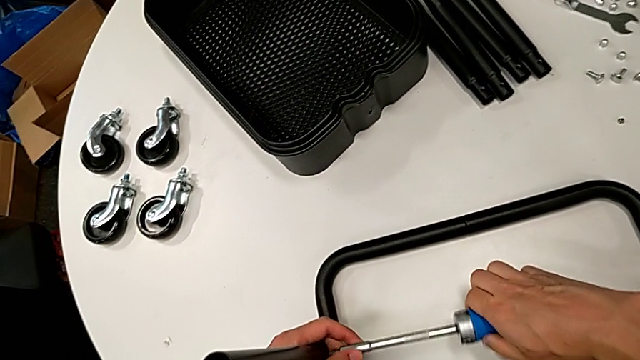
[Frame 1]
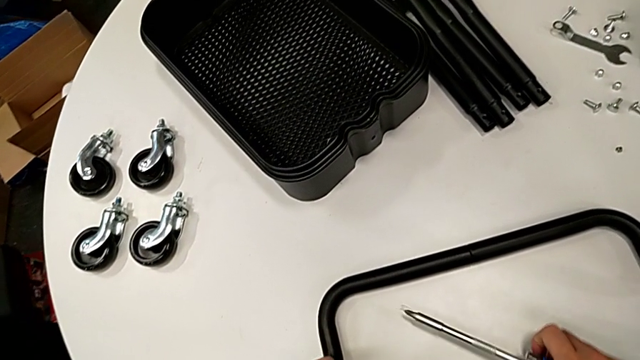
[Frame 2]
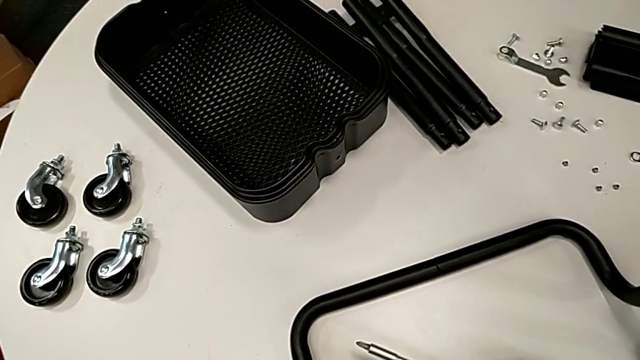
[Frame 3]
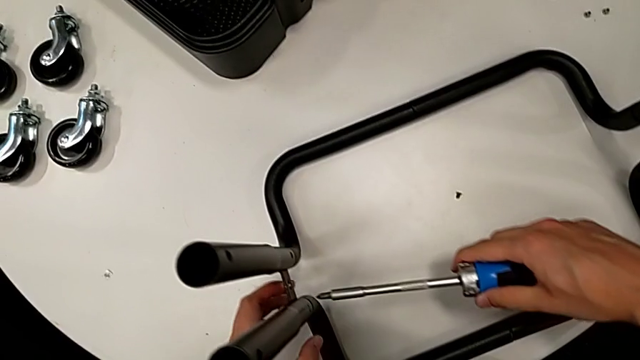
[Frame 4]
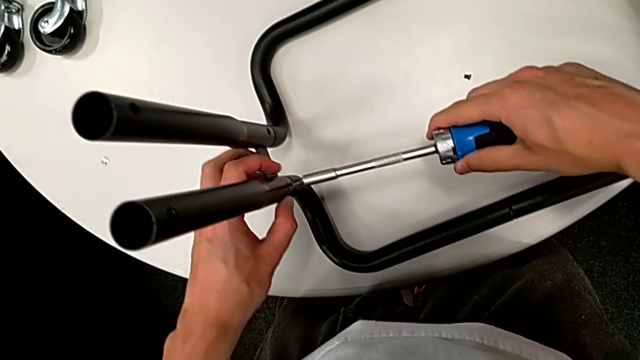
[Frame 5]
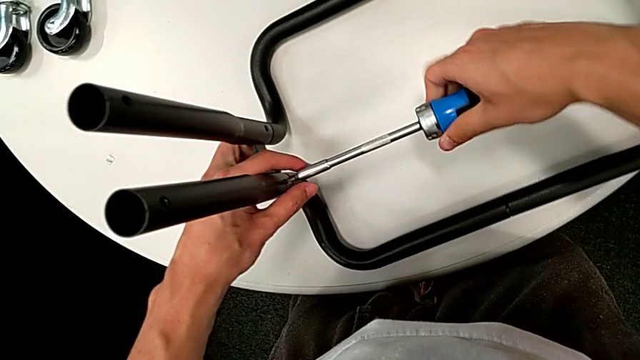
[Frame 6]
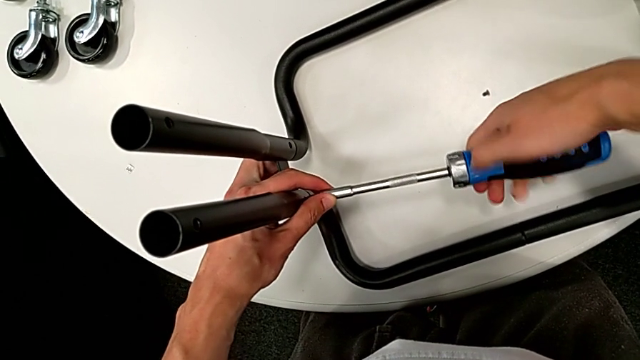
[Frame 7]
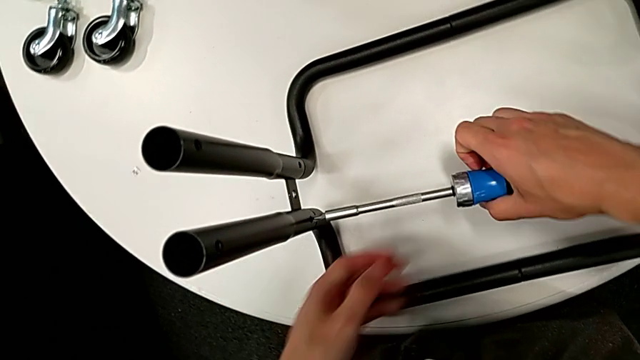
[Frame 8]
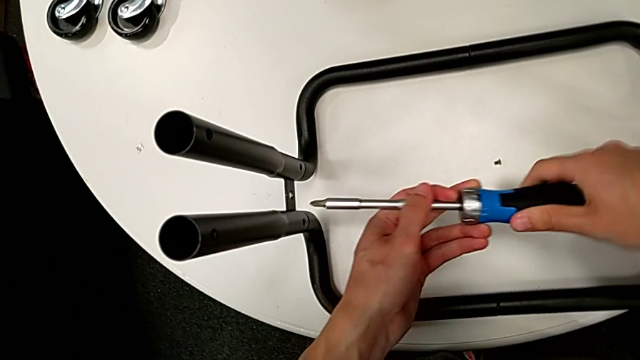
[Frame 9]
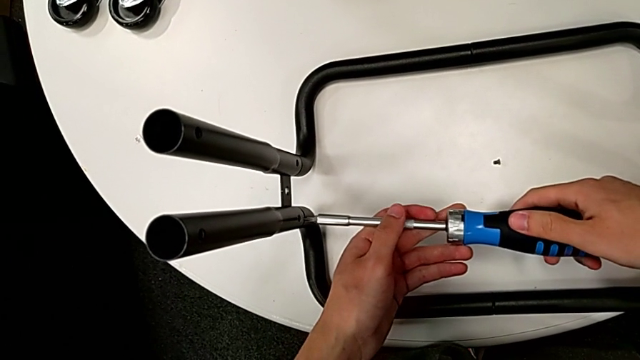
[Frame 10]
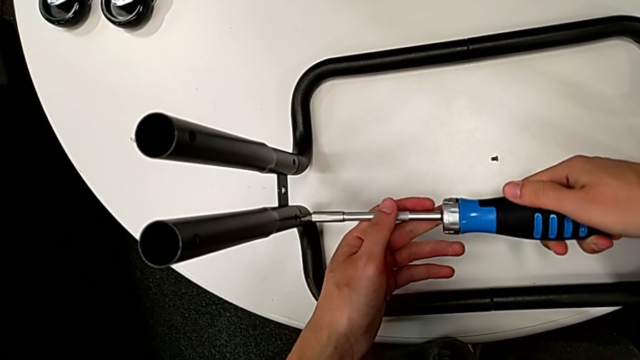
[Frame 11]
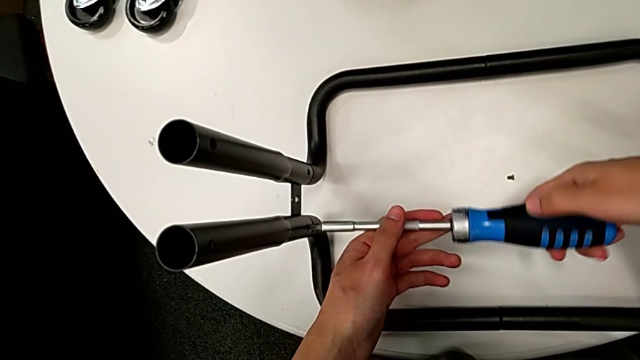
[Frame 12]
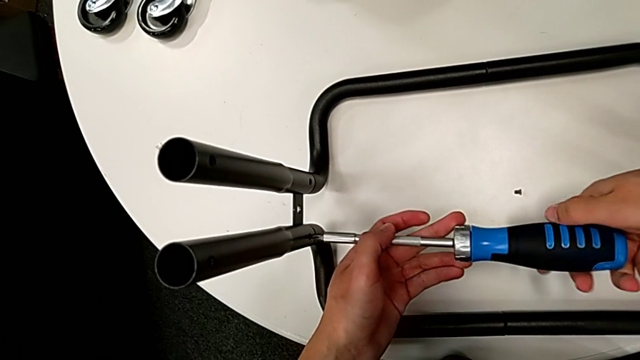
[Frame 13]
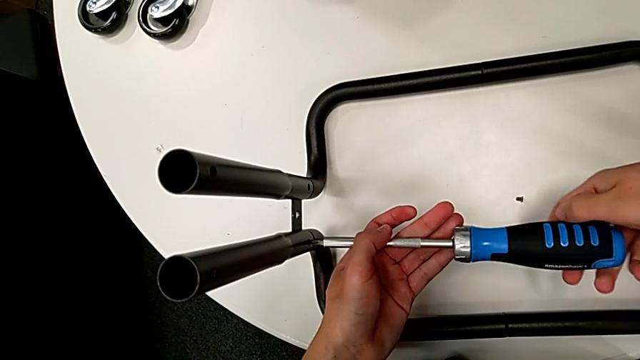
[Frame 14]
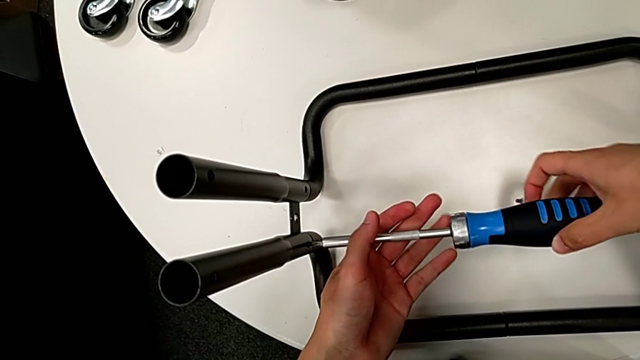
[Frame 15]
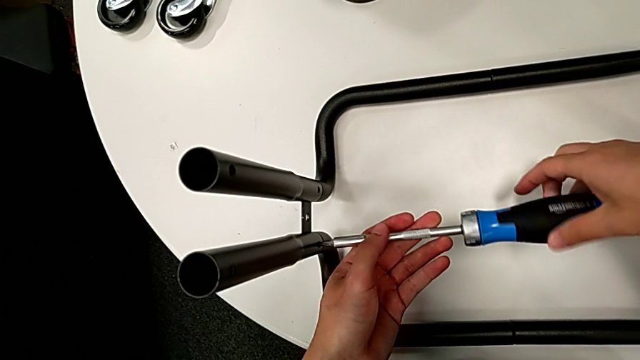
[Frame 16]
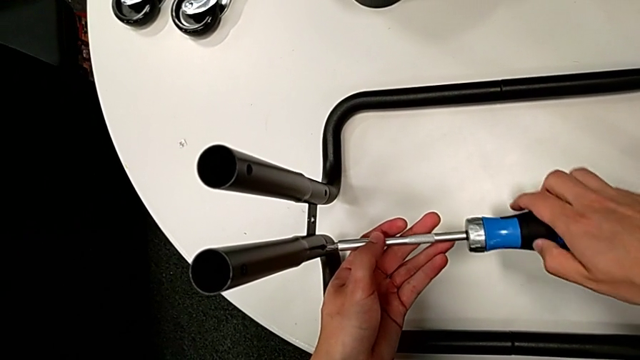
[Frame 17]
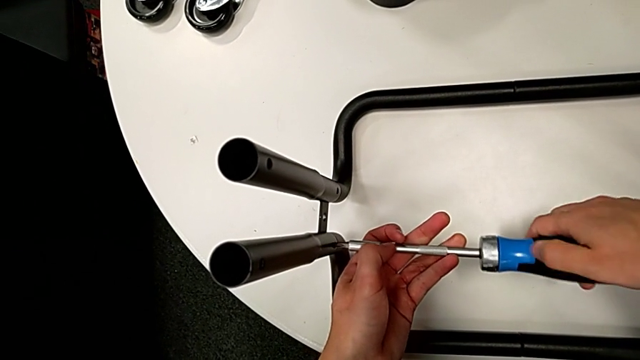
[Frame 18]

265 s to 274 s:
The camera wearer is disassembling the remaining legs. They drop the screw and unscrew the sixth leg.

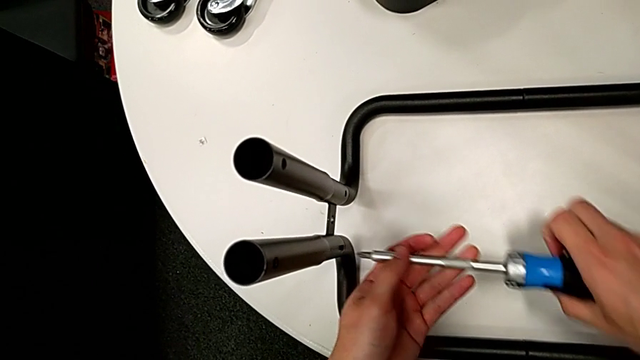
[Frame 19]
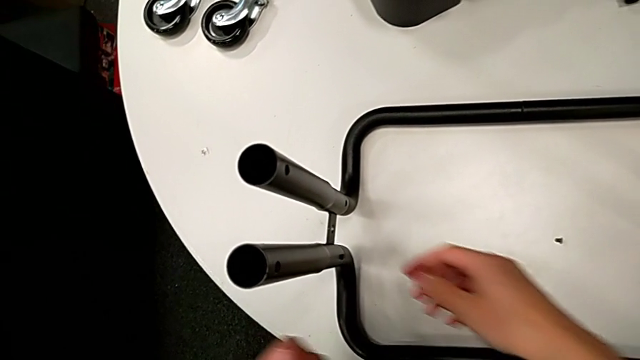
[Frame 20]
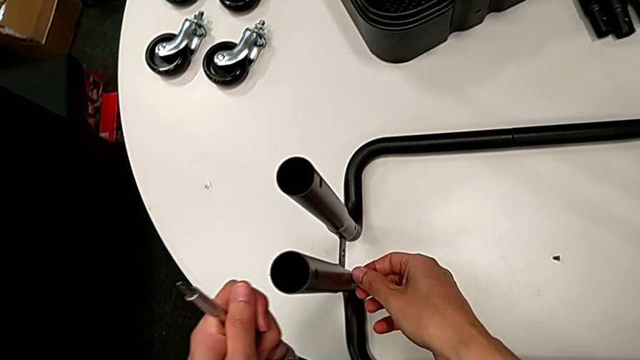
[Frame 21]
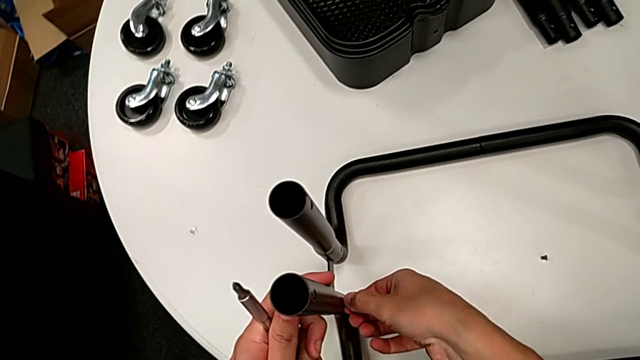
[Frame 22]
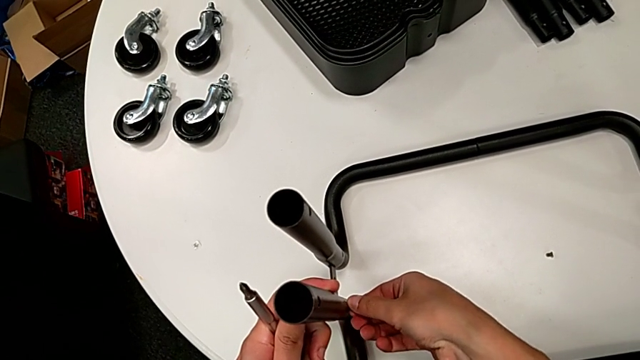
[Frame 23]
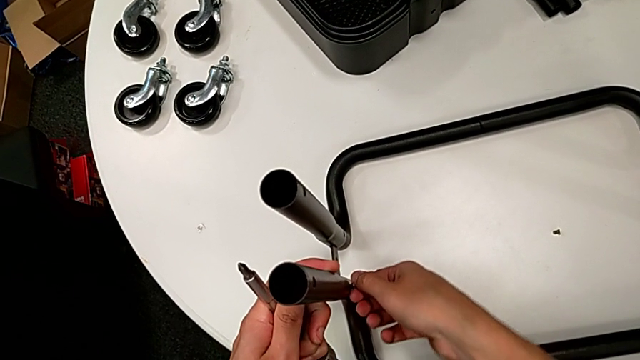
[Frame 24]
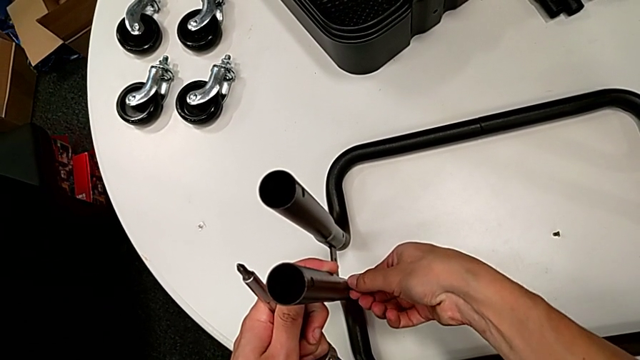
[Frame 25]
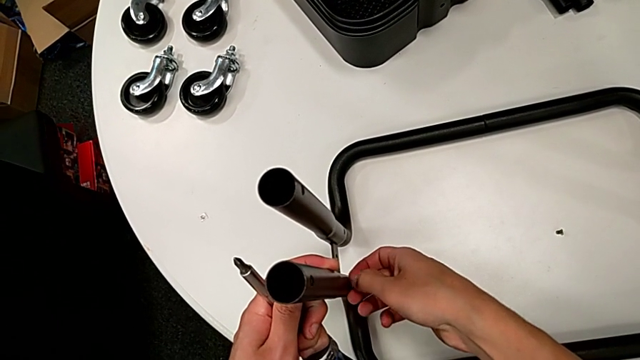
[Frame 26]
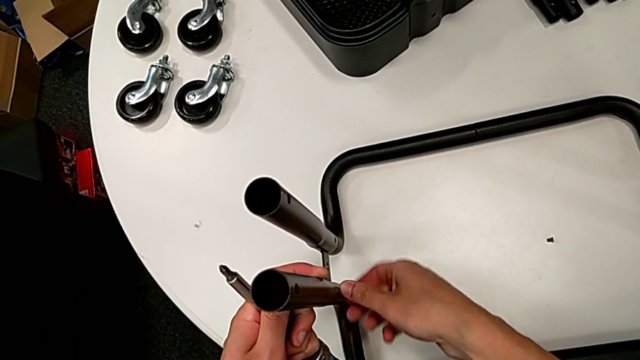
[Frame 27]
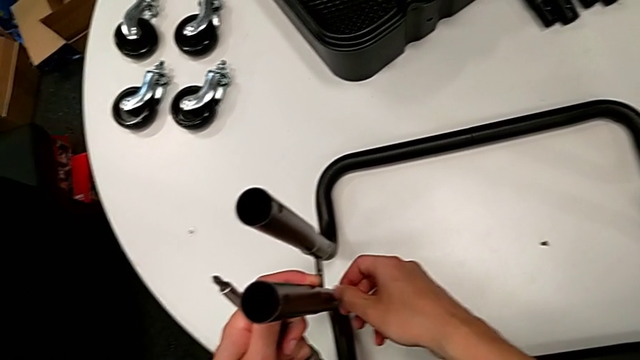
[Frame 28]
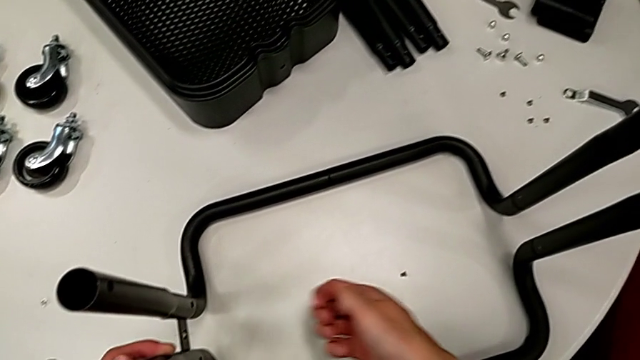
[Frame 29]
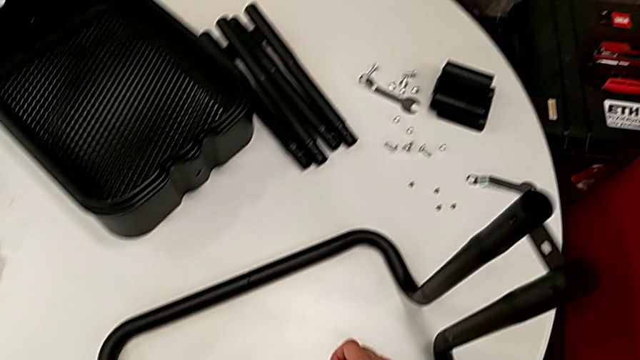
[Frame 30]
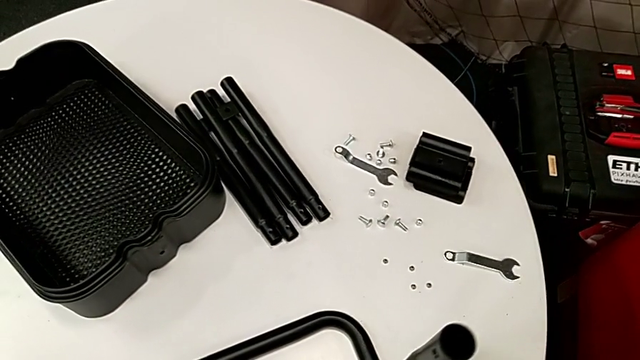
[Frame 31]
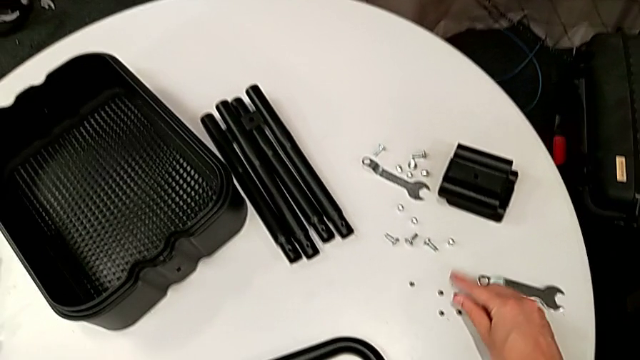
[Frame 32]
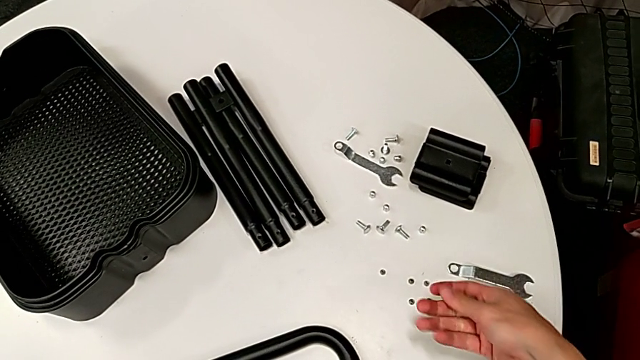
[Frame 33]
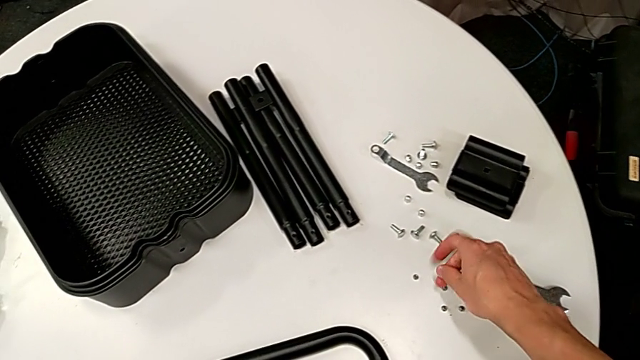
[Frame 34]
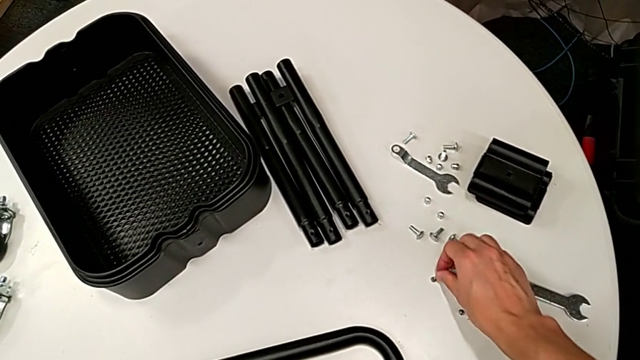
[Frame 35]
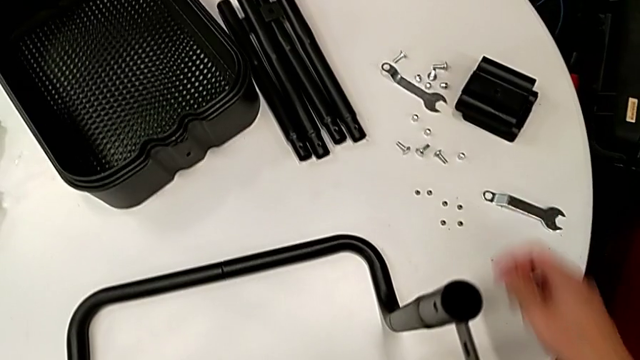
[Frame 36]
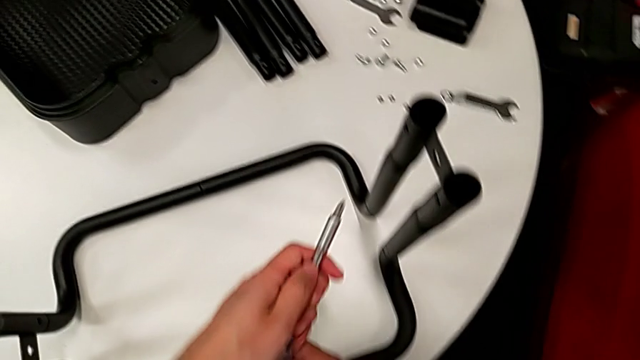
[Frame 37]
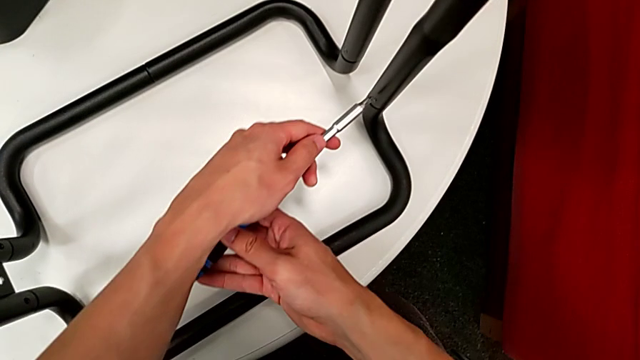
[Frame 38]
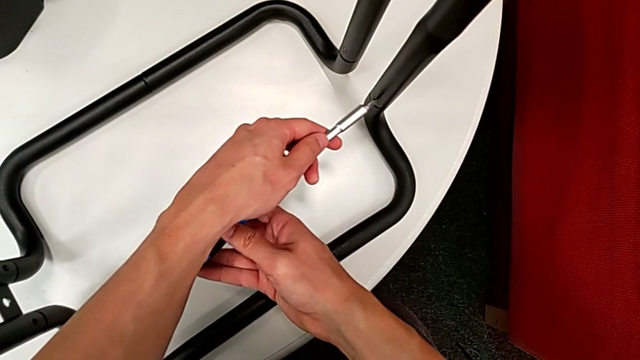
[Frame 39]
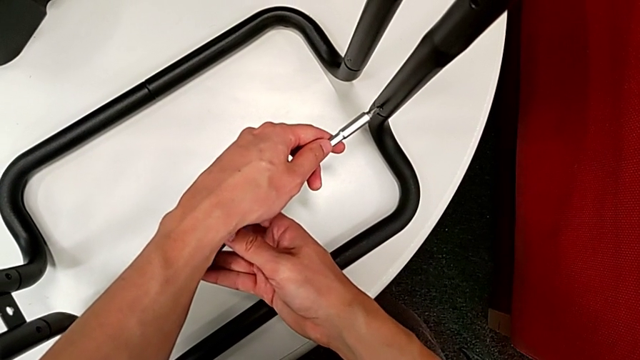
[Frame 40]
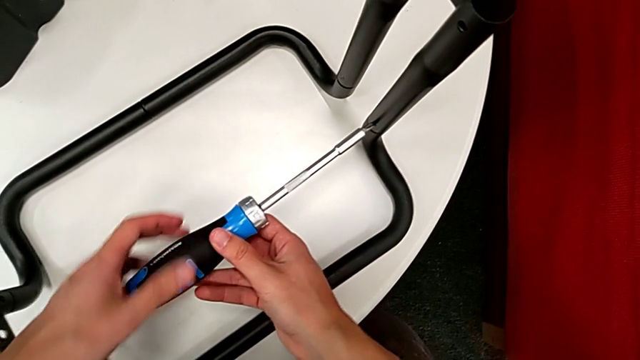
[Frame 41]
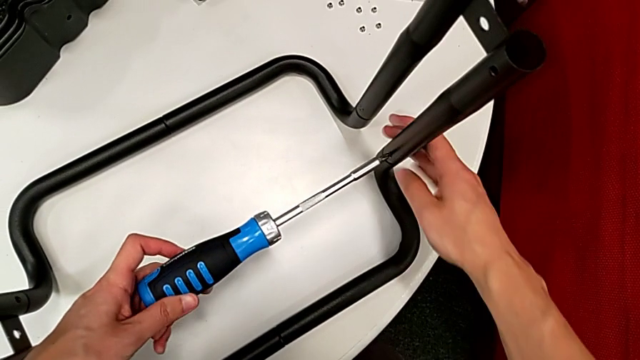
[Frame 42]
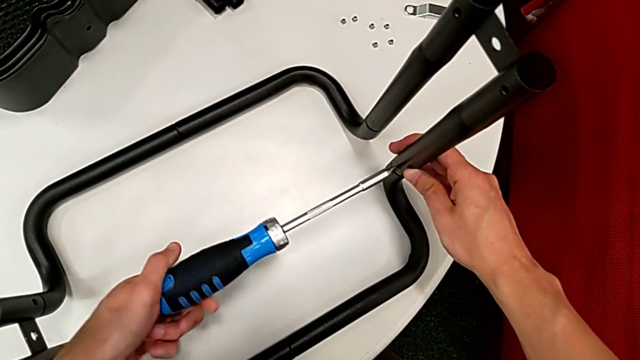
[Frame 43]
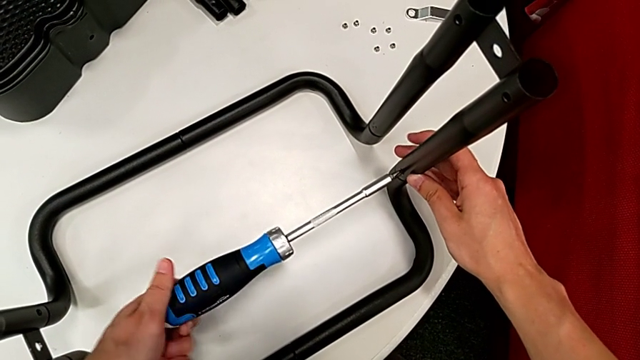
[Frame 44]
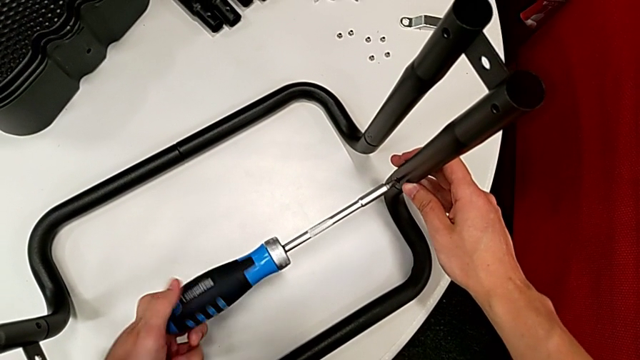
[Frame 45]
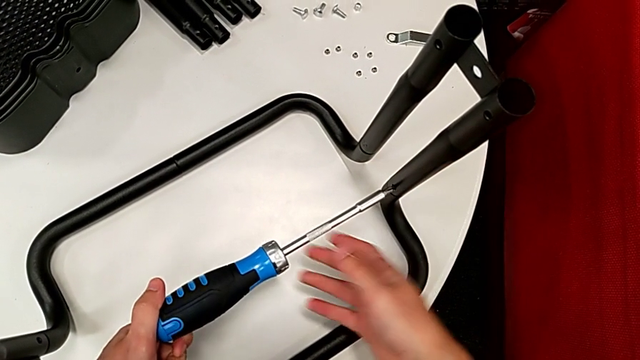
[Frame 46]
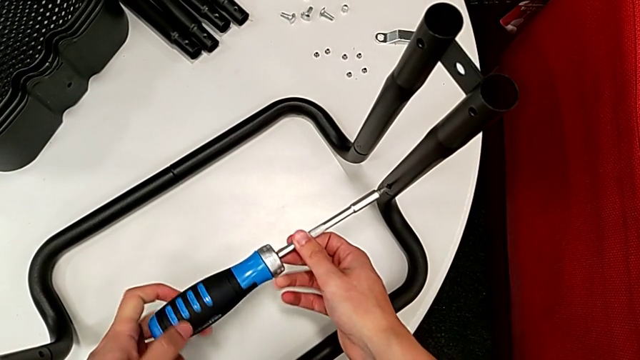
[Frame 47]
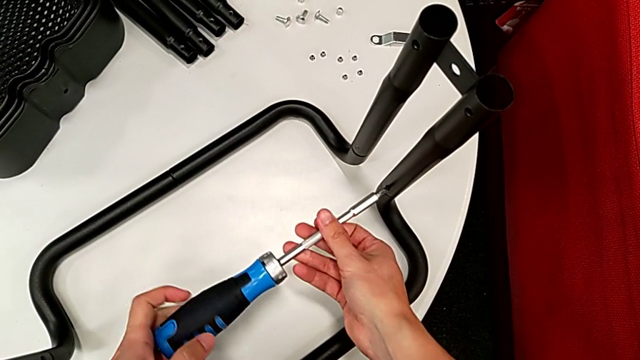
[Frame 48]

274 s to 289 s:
The camera wearer is disassembling the remaining legs. They unscrew the screw, place it and unscrew the seventh leg.
